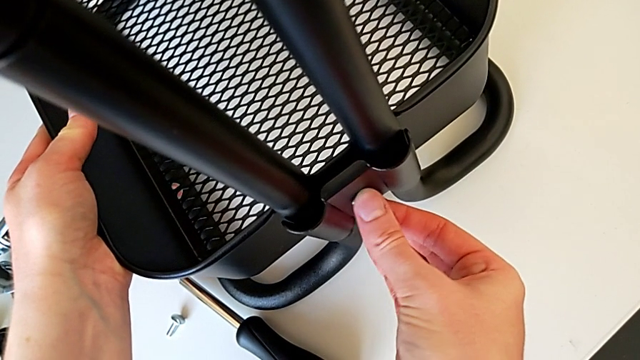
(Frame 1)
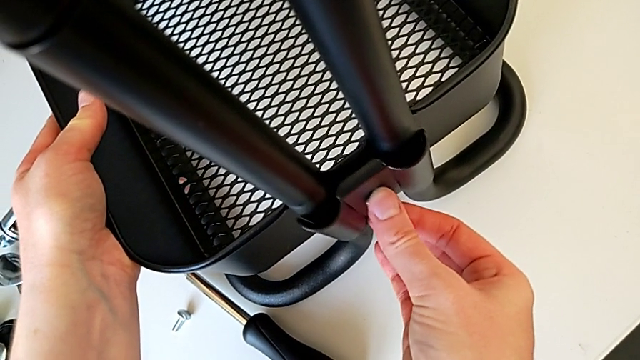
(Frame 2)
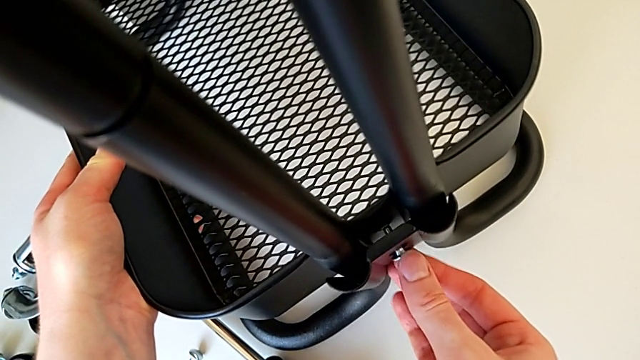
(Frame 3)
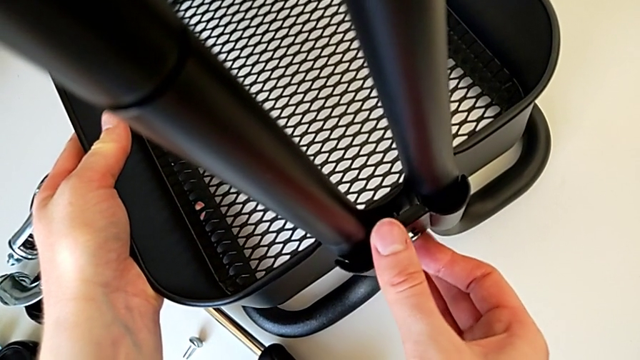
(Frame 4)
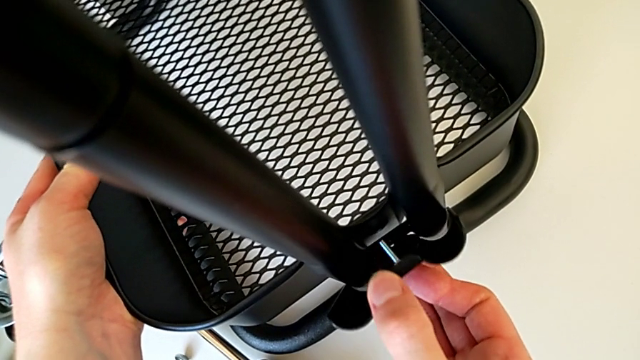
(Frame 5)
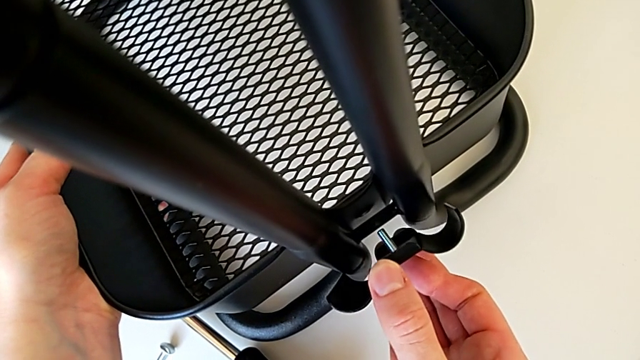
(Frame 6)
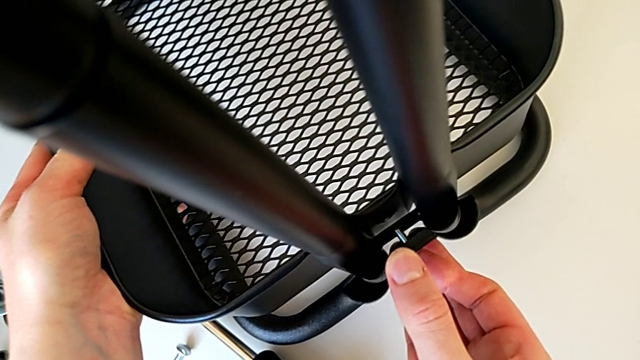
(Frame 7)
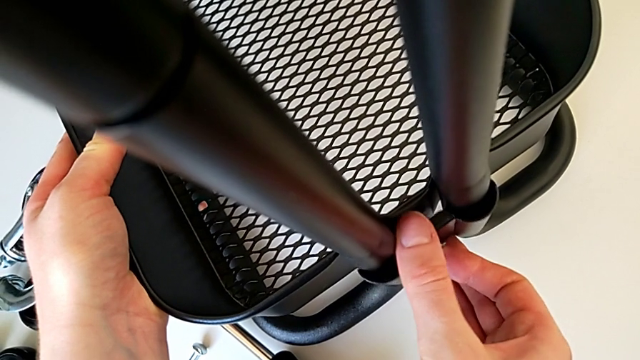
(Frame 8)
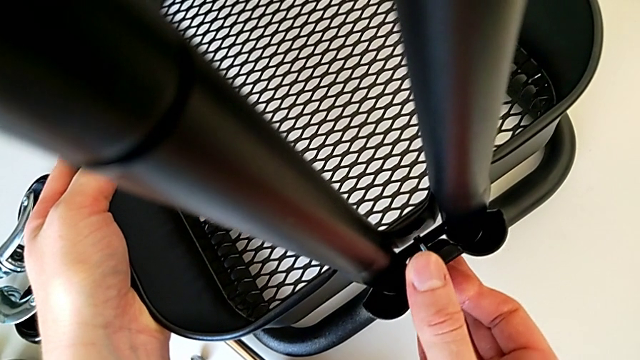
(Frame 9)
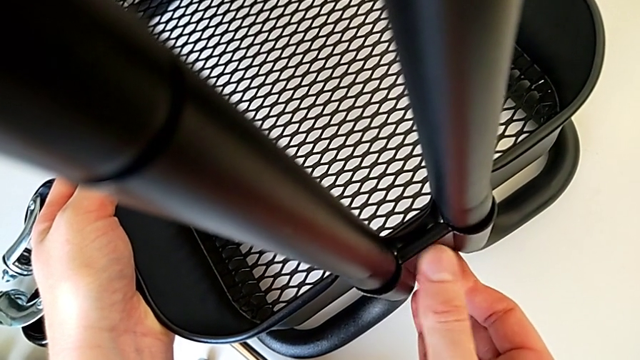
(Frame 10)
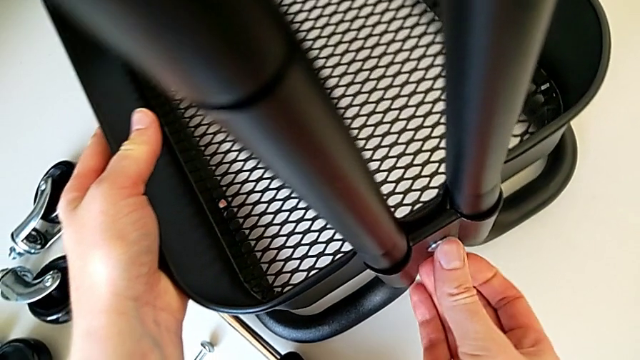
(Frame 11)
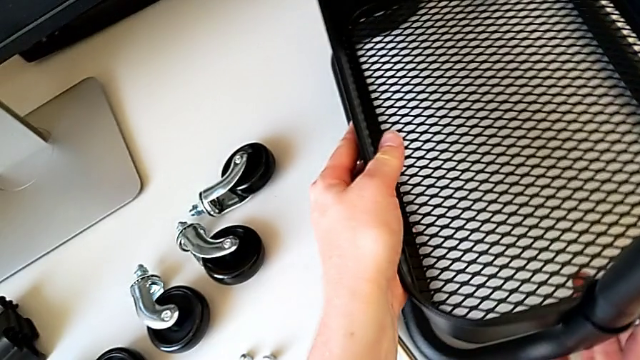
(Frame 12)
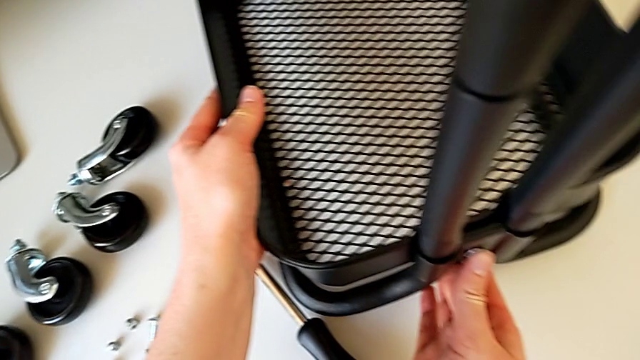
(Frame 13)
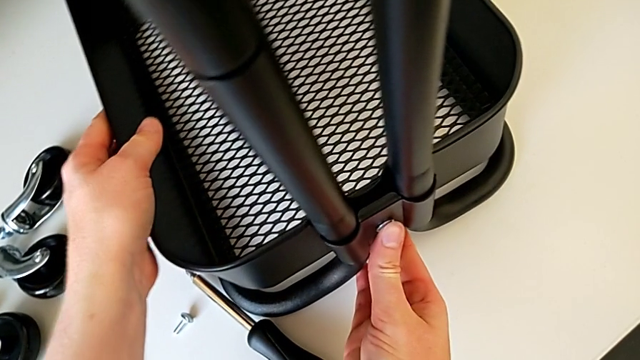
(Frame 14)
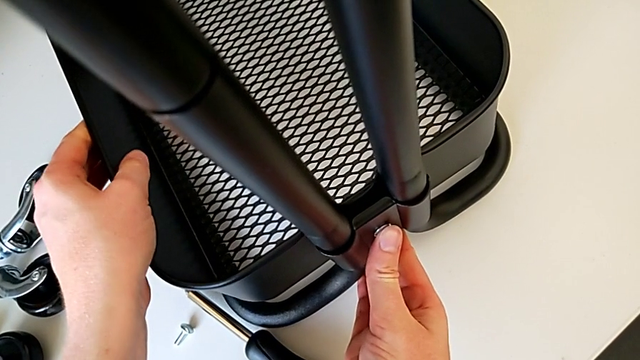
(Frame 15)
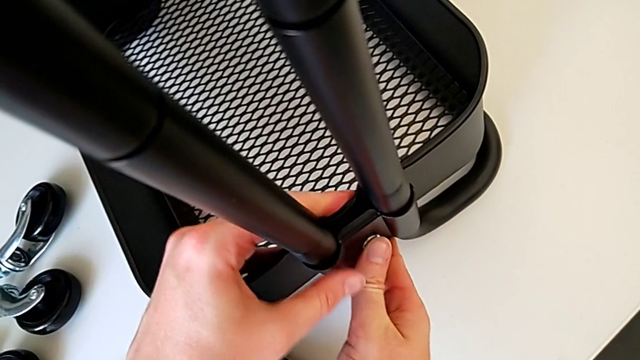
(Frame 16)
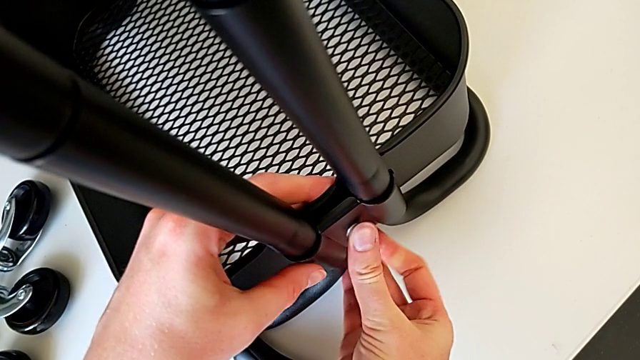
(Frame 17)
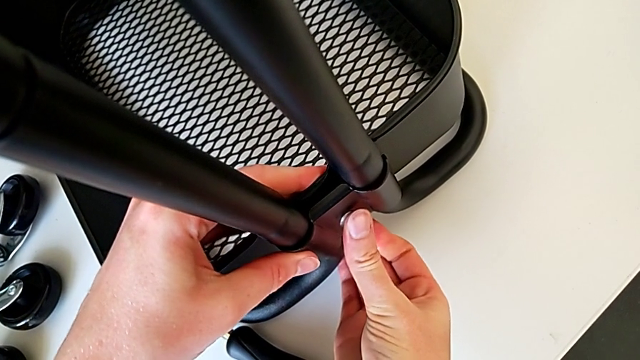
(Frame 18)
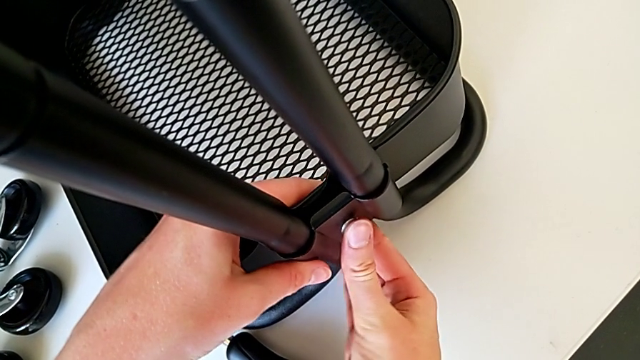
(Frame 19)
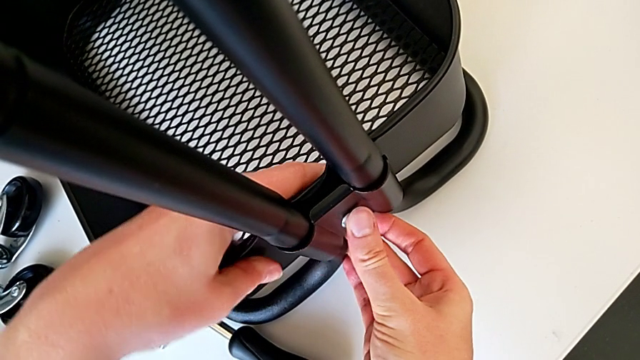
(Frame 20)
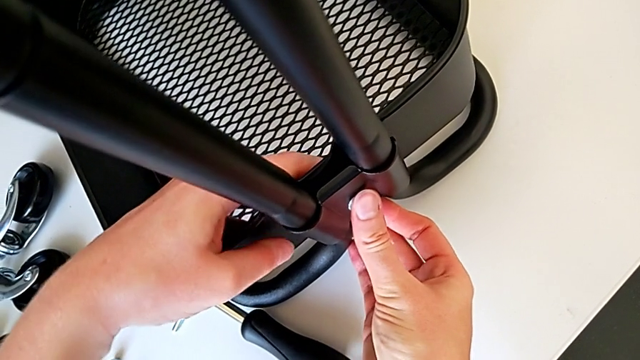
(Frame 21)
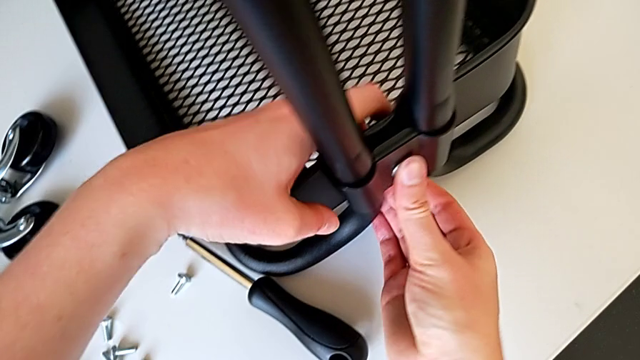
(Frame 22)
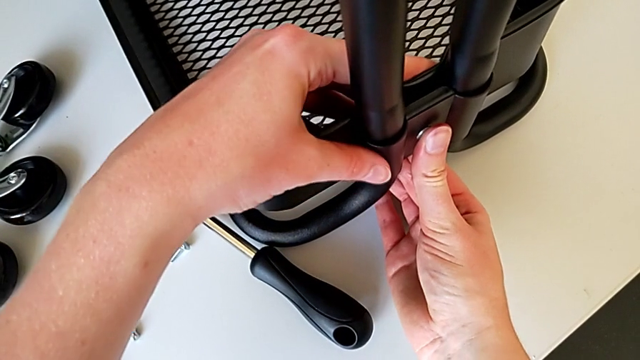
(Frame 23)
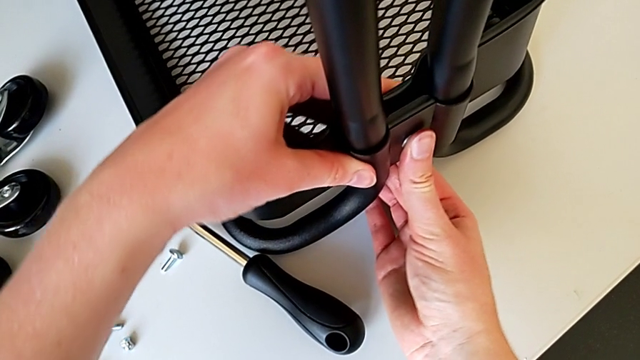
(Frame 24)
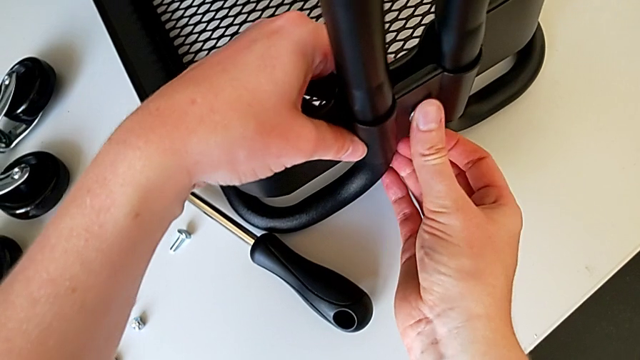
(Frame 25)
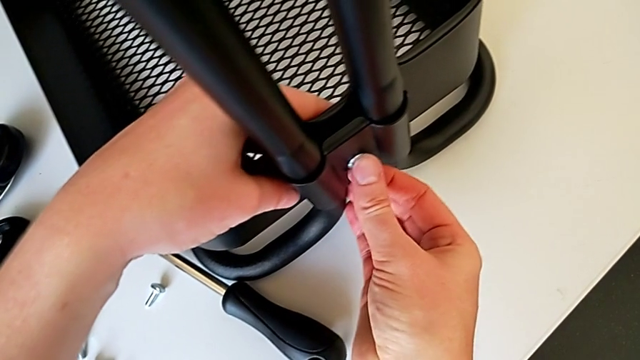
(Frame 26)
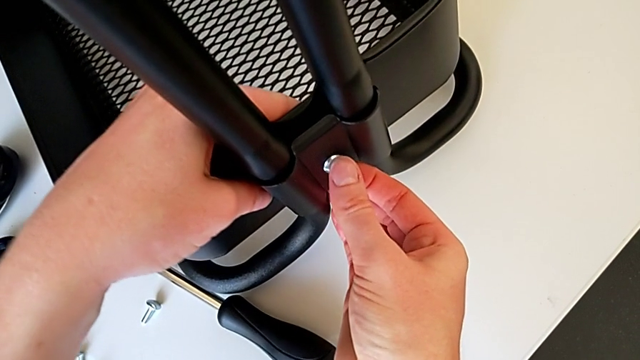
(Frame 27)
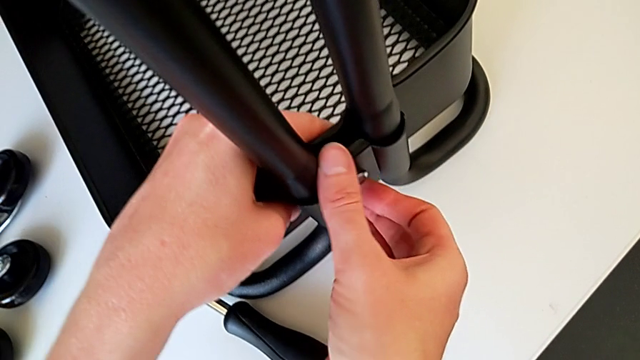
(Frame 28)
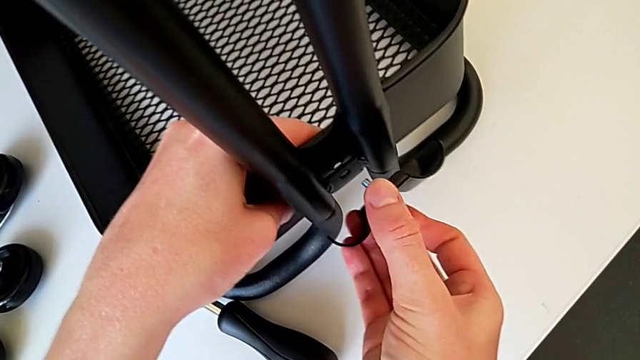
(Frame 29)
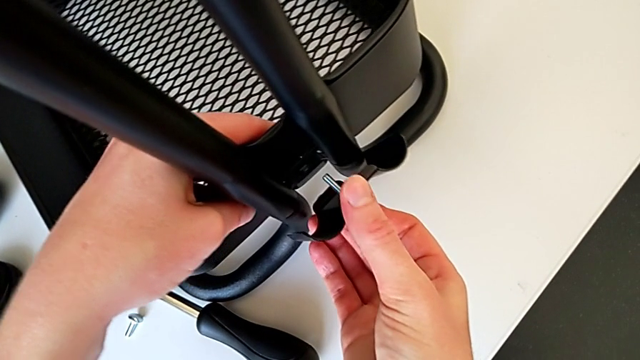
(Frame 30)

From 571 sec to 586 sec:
The camera wearer is placing the tray at the bottom. They keep aligning the bolt, grab the grid tray, align it and disassemble the bracket.

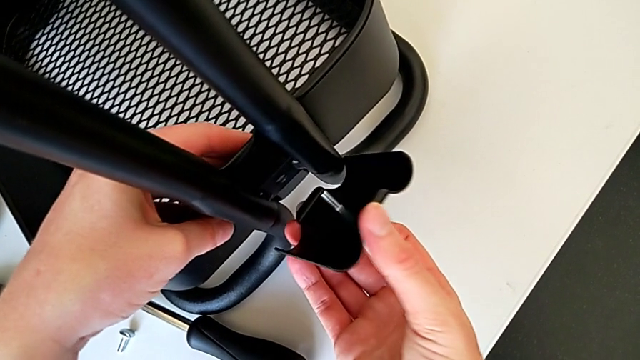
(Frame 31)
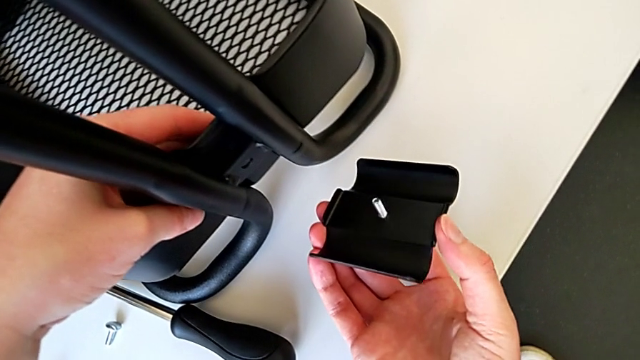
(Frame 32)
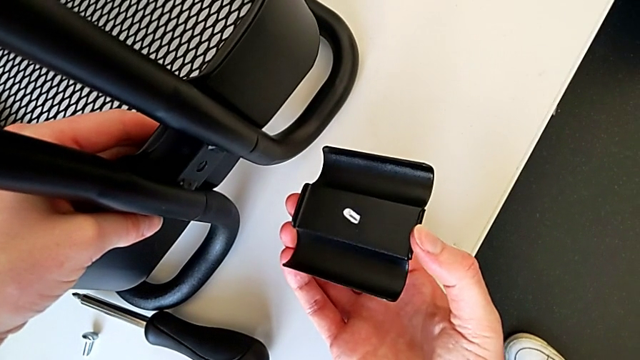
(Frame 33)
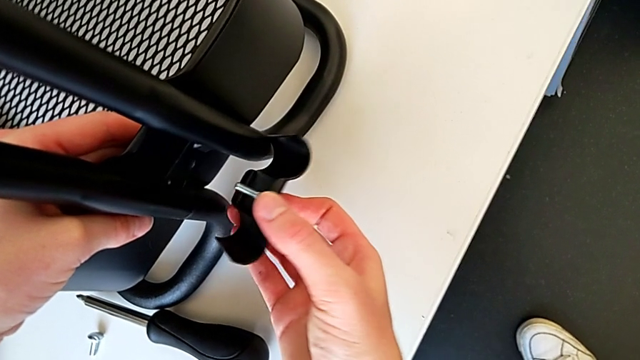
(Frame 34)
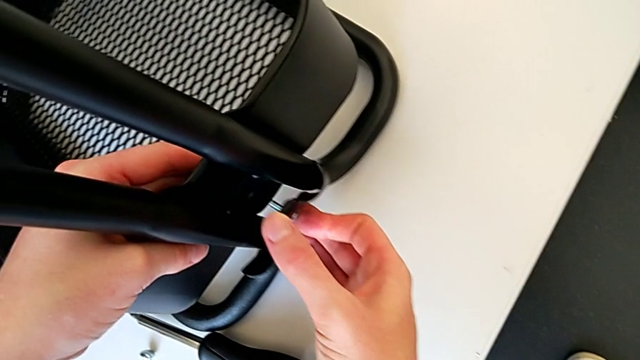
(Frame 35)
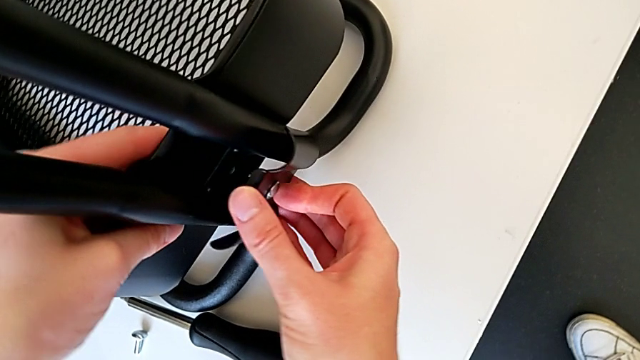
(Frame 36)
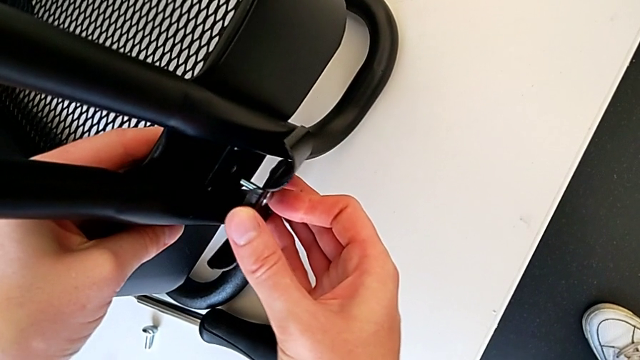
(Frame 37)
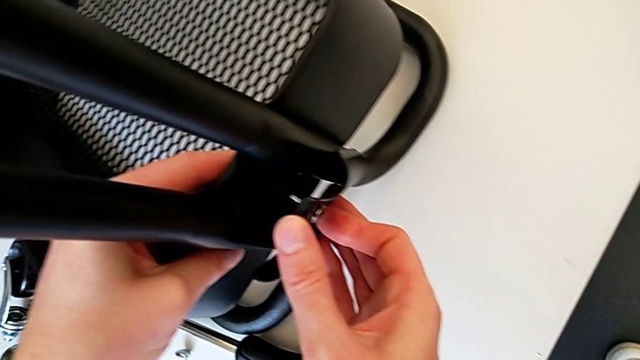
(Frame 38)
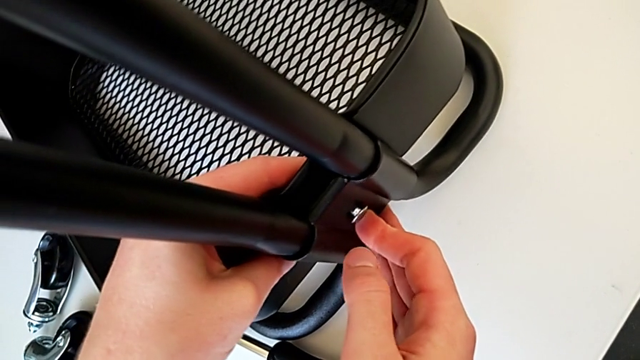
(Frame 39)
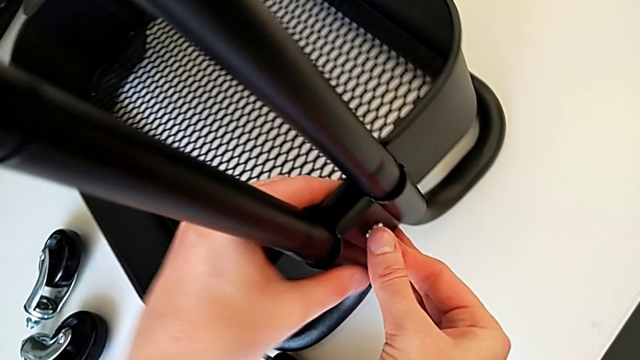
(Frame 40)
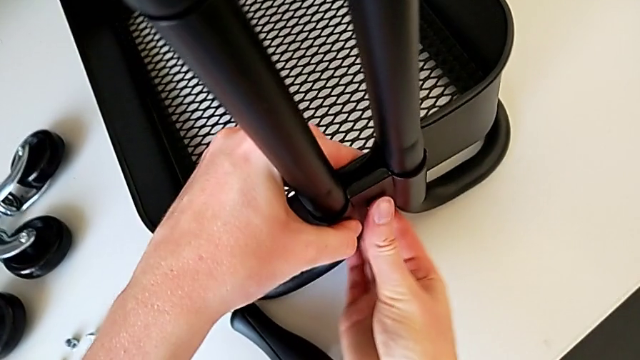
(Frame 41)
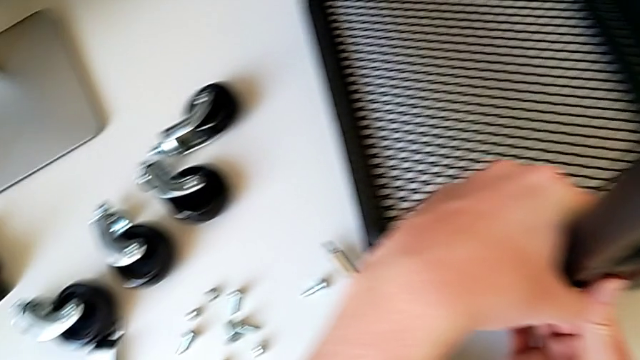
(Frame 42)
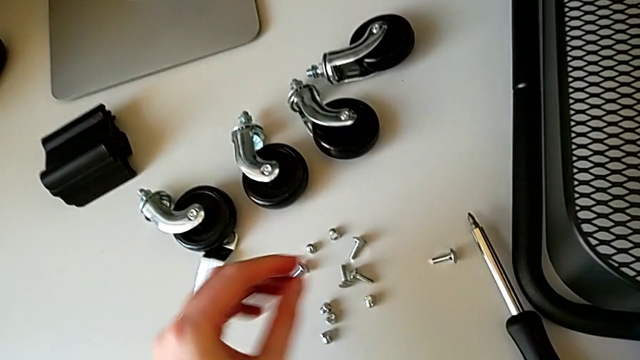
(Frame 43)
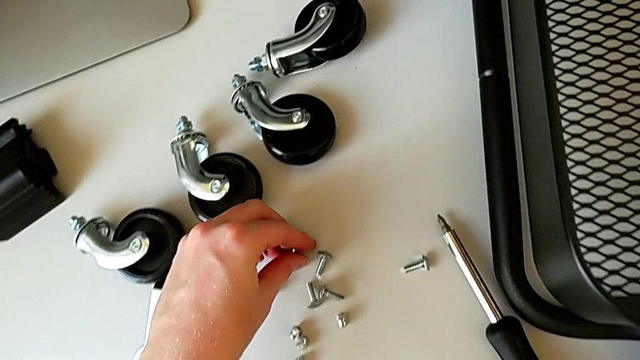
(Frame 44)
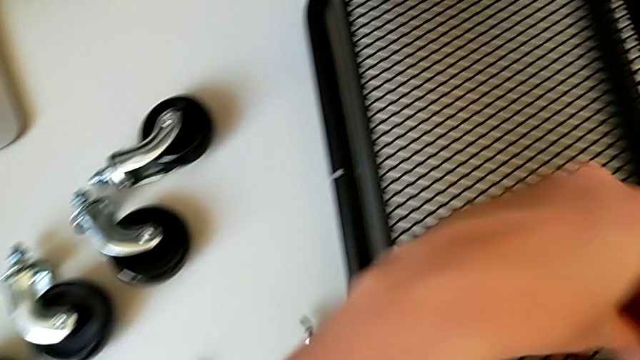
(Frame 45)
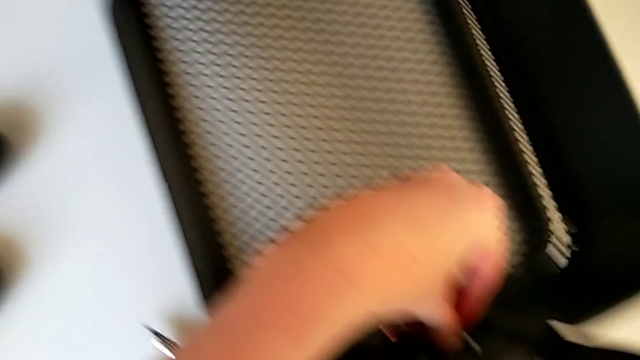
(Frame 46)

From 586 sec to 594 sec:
The camera wearer is placing the tray at the bottom. They align the grid tray, assemble the bracket, grab the hexagon cap nut and insert it.
